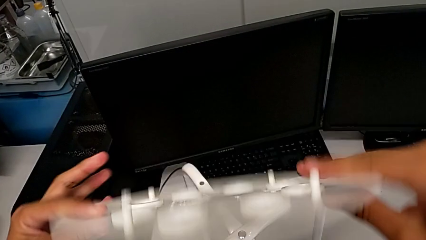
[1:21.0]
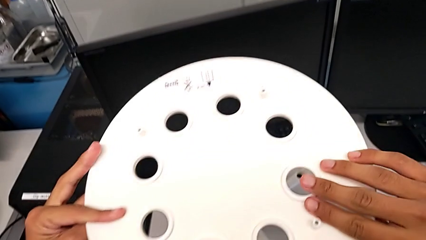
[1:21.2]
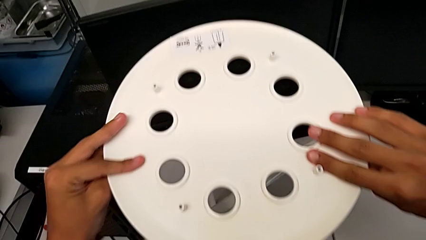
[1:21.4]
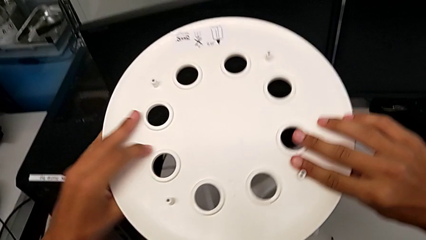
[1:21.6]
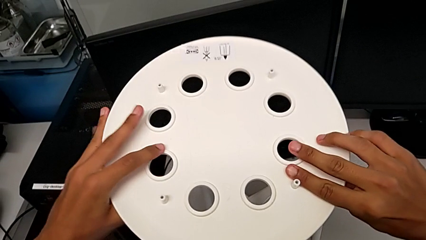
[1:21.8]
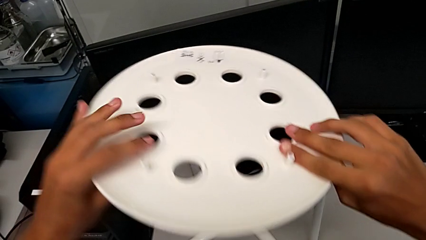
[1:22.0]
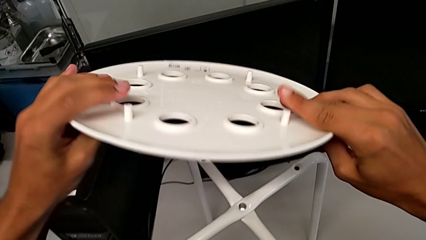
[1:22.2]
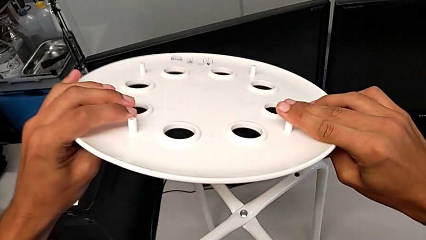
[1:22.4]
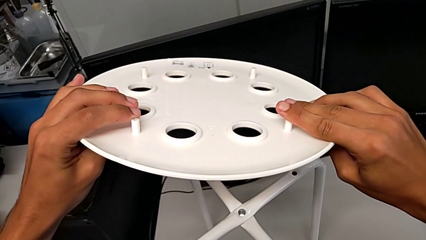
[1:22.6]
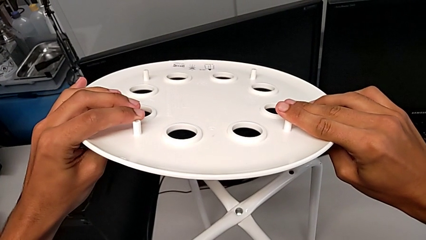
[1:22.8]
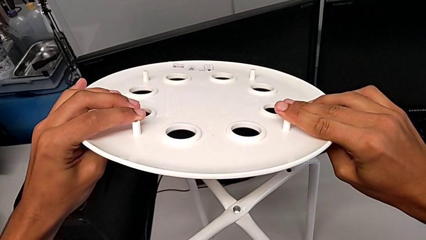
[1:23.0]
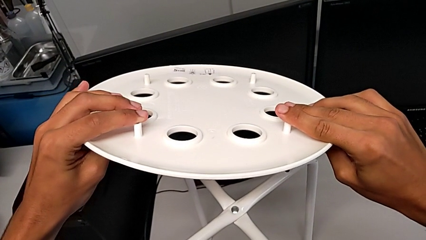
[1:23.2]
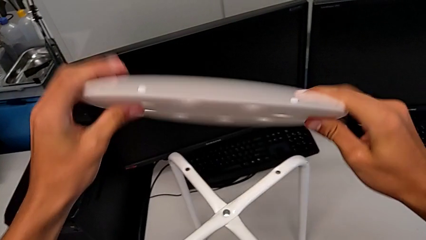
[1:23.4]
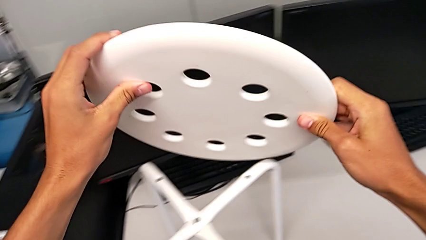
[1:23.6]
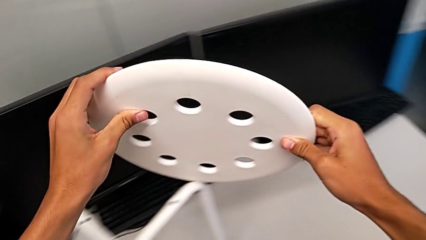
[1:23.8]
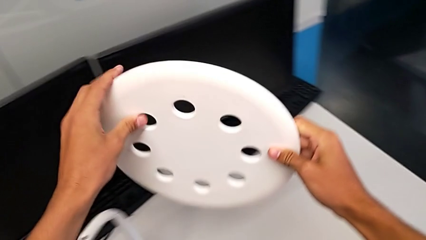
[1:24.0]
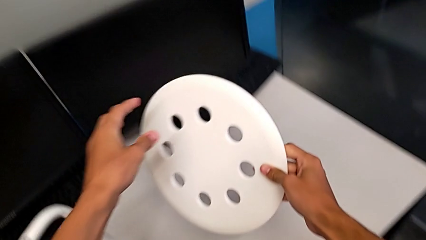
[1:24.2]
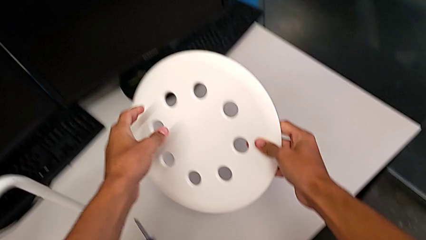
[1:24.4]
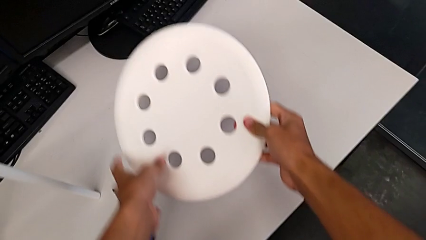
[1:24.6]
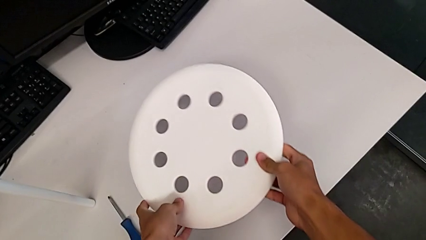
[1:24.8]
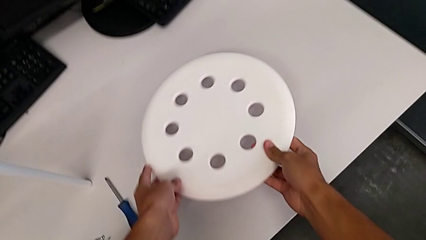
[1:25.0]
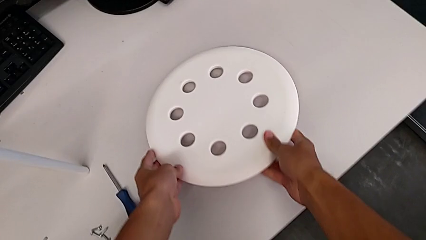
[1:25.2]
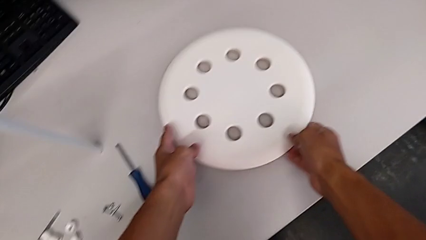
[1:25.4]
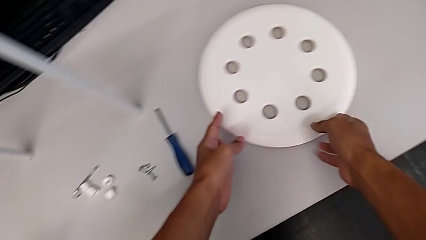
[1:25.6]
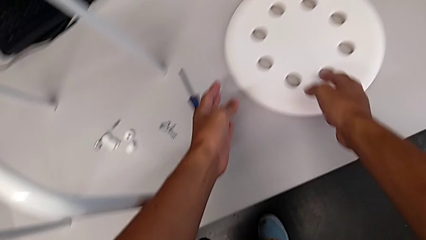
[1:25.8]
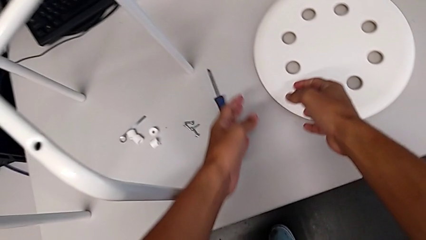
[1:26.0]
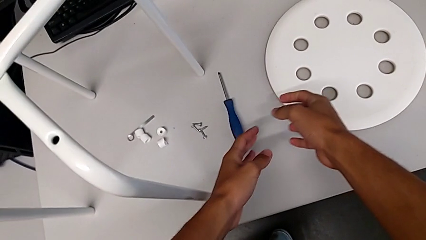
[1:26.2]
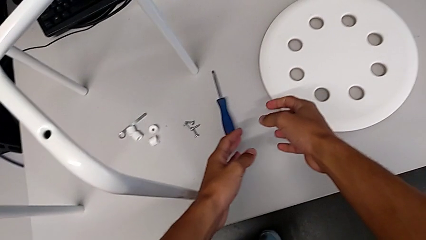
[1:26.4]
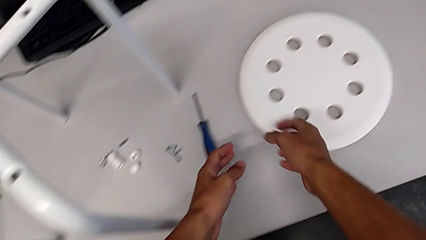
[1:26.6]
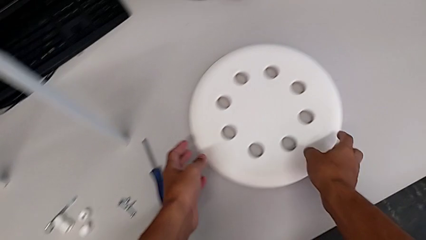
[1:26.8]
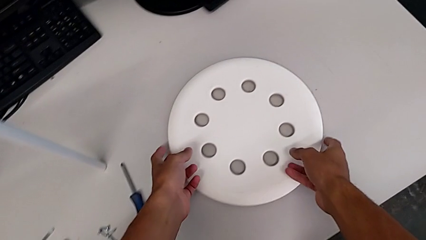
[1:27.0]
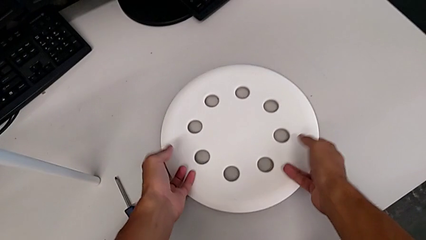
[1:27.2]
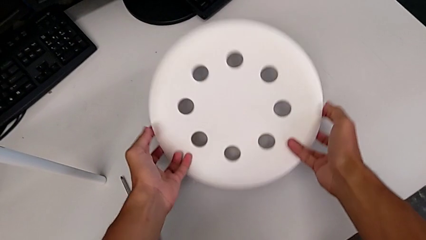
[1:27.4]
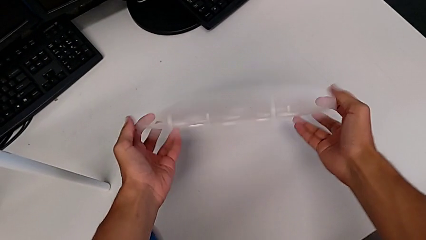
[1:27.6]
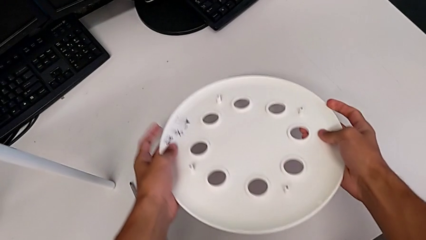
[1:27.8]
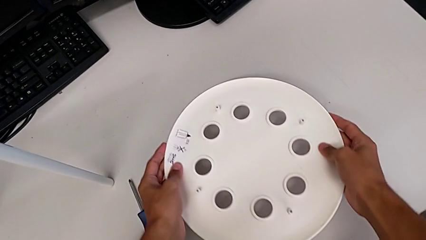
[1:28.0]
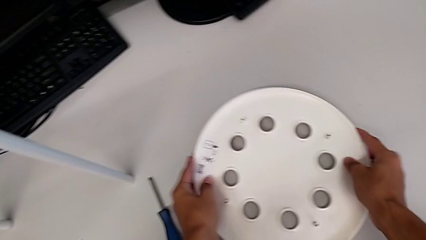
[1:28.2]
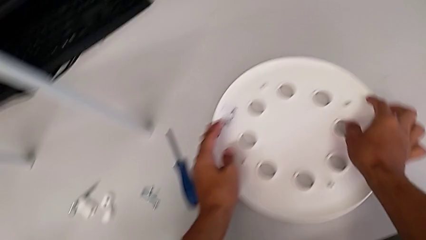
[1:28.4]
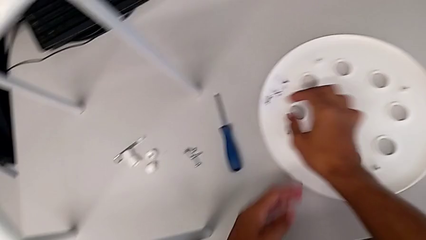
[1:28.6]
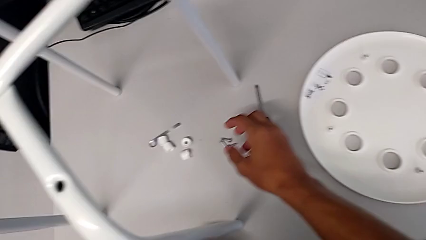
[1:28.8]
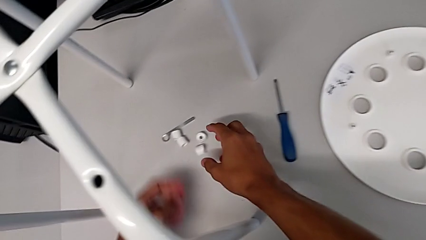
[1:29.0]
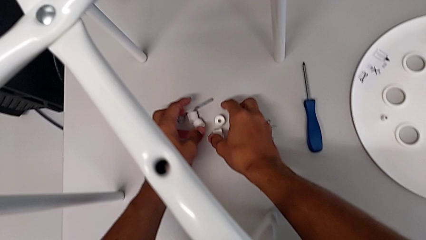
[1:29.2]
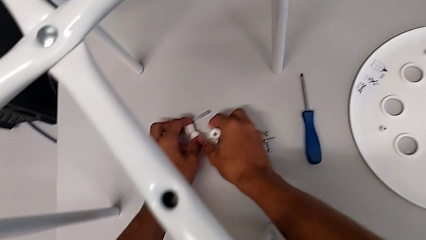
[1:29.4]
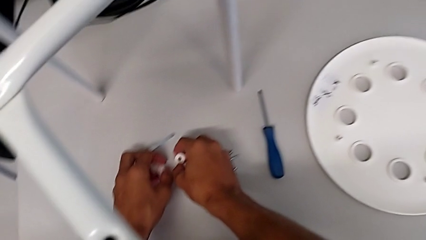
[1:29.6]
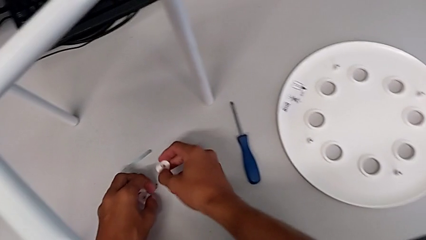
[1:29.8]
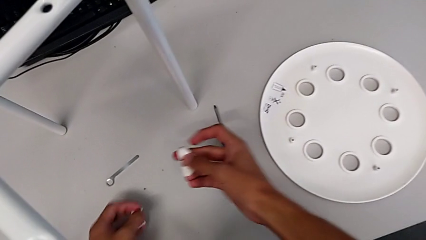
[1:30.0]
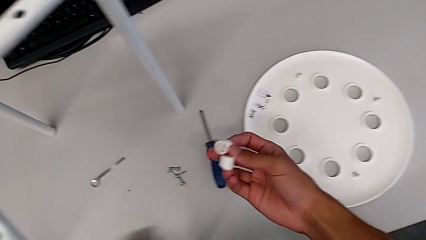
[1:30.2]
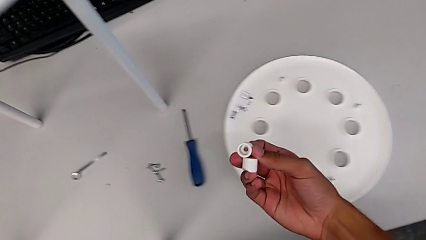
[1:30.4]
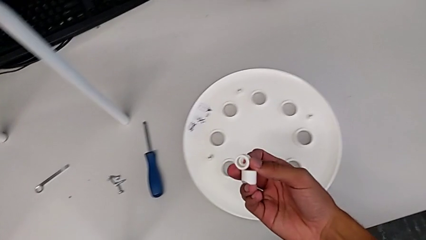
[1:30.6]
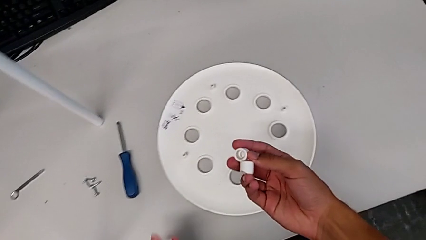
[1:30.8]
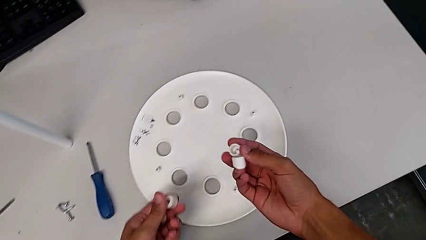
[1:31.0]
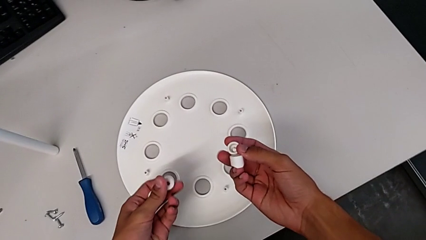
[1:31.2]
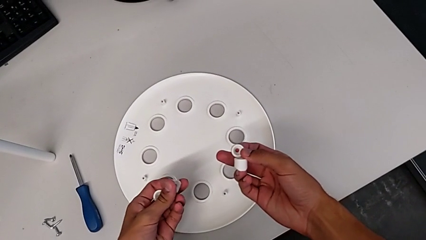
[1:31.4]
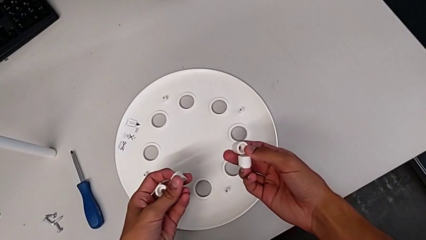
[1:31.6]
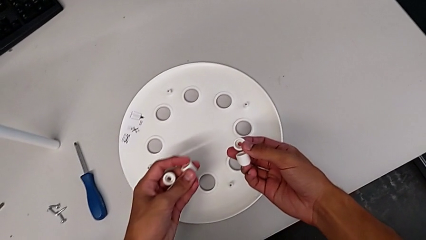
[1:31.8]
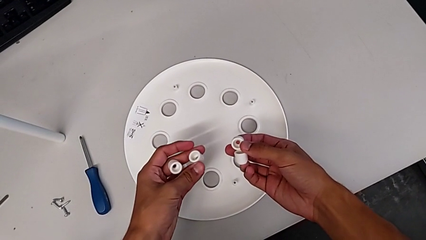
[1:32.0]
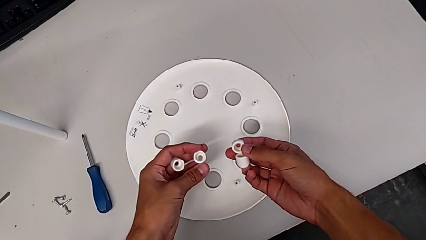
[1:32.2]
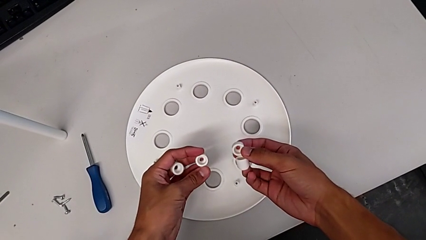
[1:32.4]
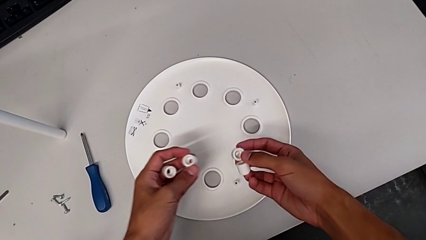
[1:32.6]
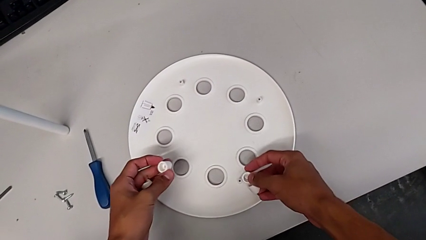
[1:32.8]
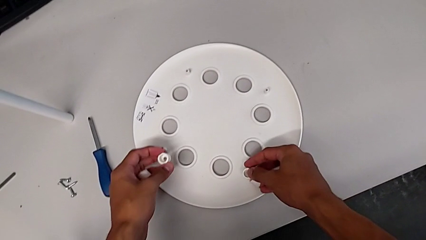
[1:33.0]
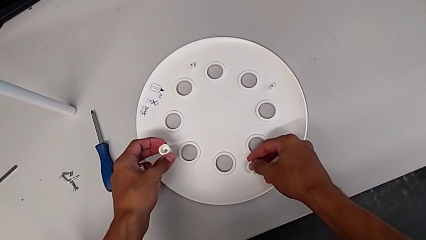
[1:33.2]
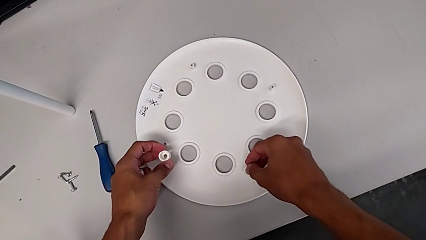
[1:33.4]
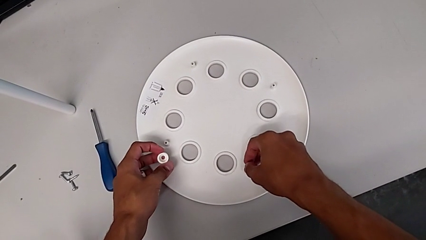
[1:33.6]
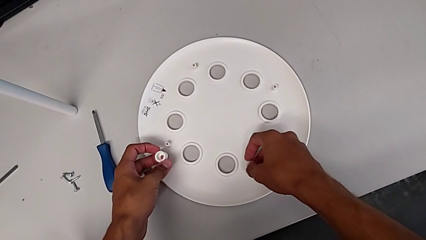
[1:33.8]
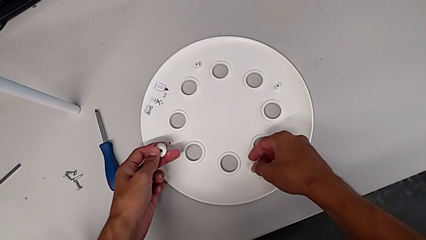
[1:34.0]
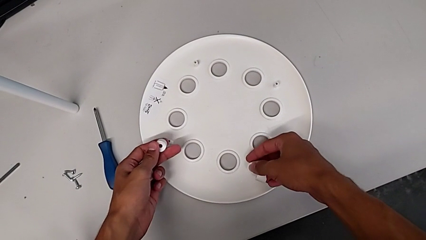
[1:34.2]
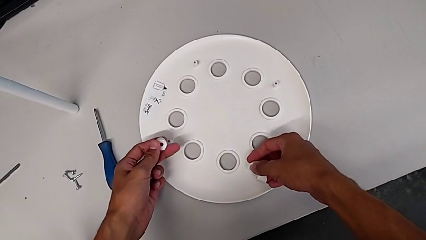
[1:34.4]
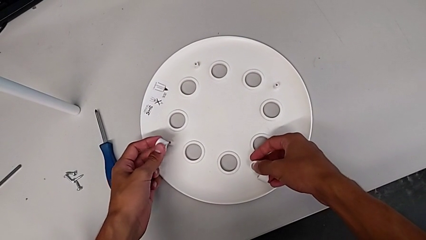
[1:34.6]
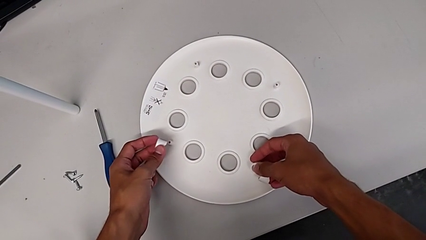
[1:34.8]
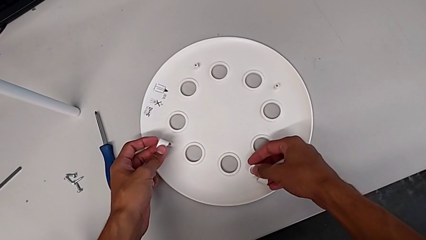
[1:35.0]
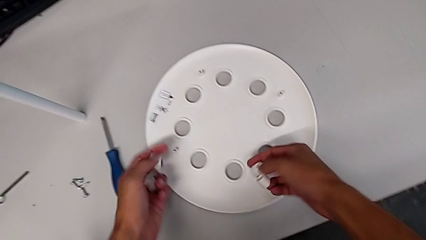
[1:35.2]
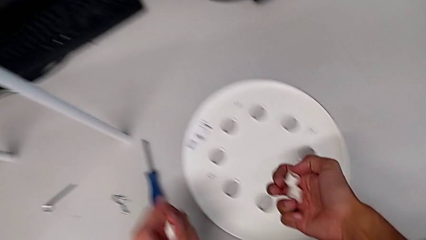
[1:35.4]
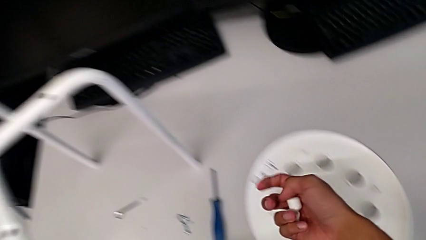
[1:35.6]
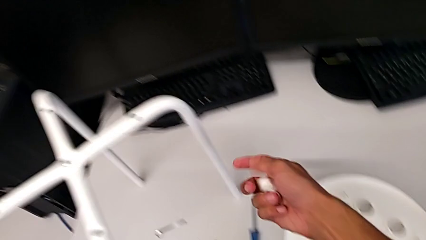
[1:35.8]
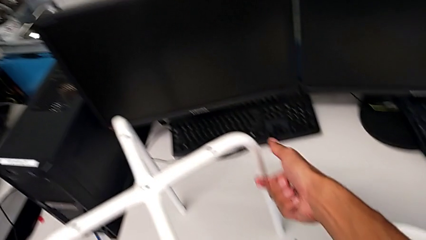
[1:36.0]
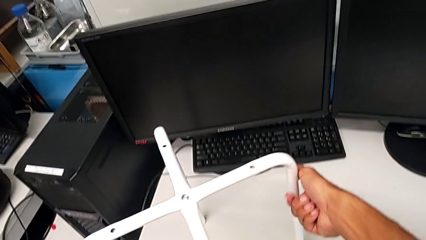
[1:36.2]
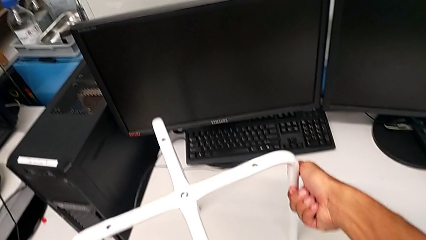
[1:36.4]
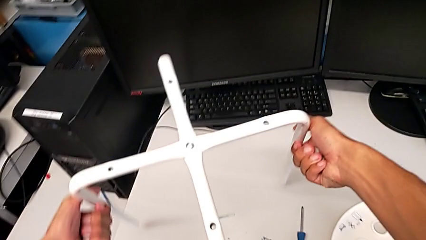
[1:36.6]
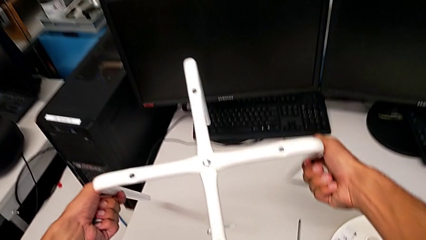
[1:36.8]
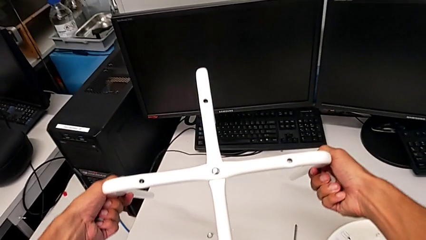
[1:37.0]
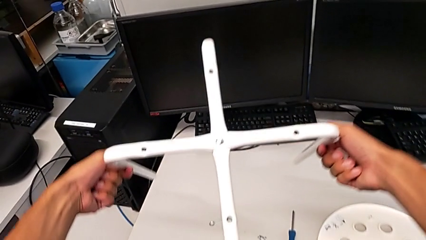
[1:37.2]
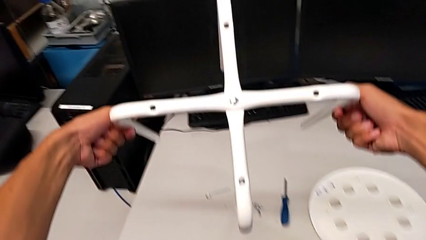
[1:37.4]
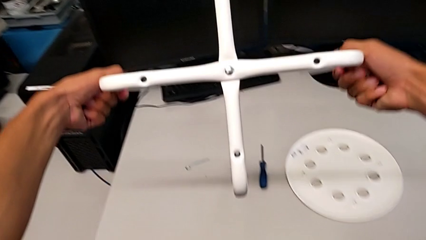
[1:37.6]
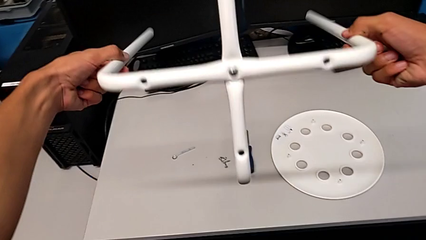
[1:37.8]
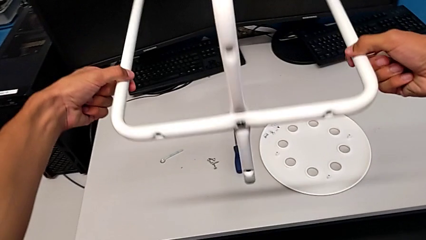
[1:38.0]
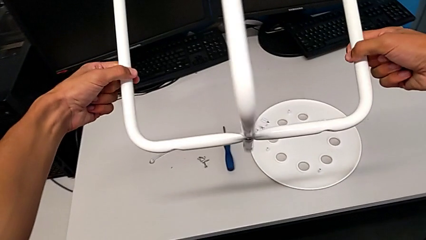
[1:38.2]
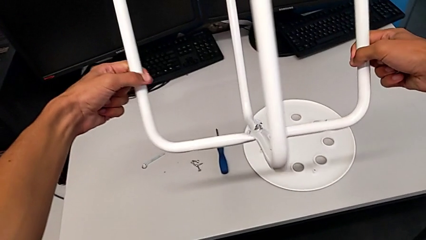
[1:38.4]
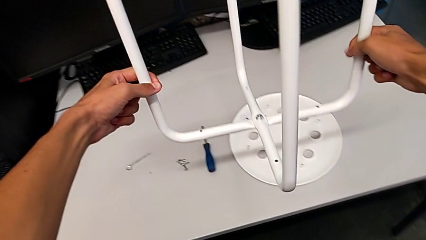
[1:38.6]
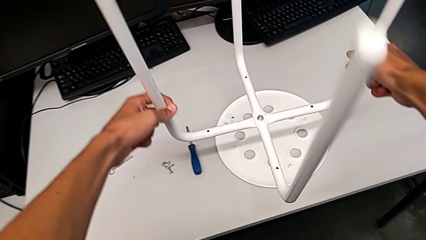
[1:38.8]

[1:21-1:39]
The camera wearer is assembling the seat. They place the seat, rotate it, place it, grab the washer, insert it, disassemble it, grab the leg and rotate it.
